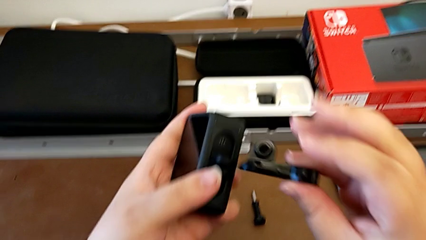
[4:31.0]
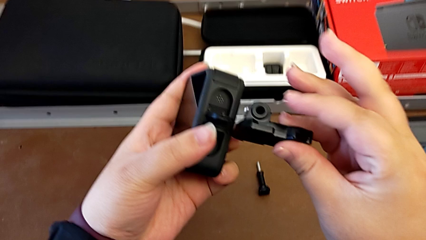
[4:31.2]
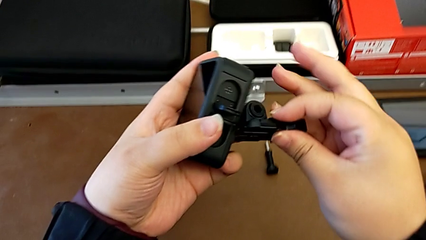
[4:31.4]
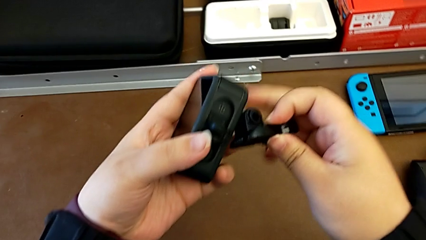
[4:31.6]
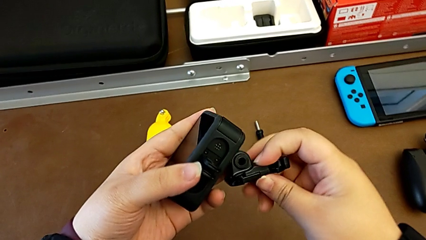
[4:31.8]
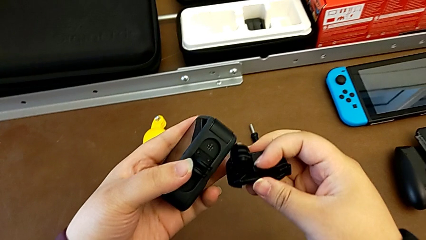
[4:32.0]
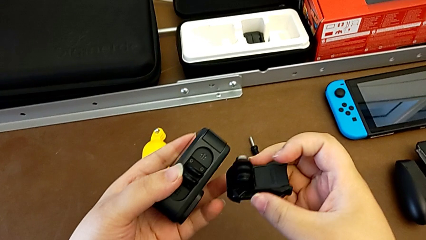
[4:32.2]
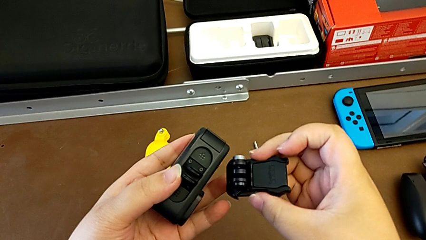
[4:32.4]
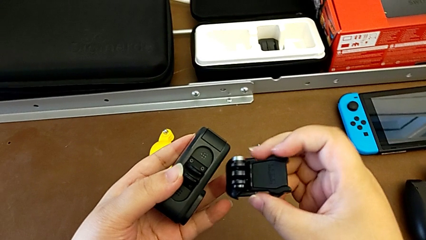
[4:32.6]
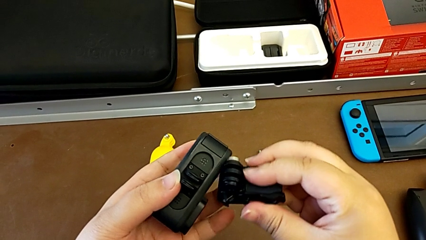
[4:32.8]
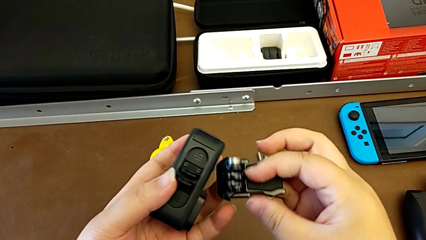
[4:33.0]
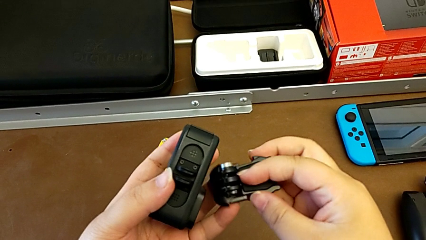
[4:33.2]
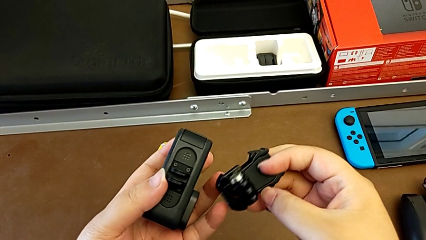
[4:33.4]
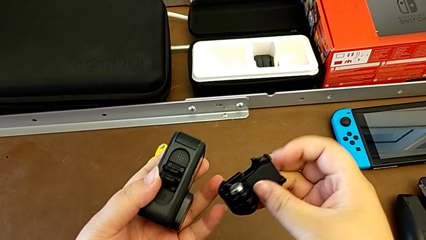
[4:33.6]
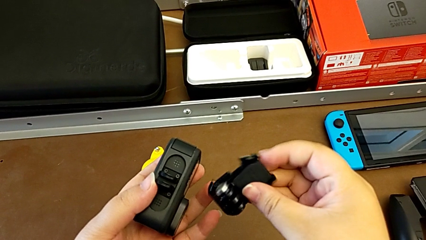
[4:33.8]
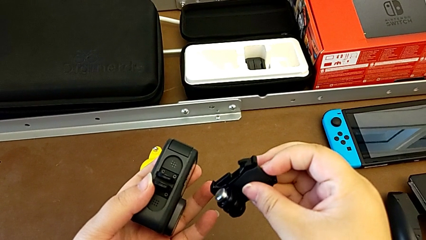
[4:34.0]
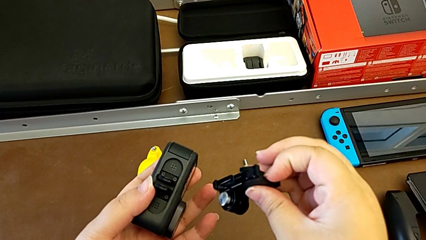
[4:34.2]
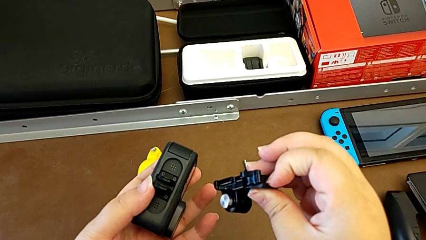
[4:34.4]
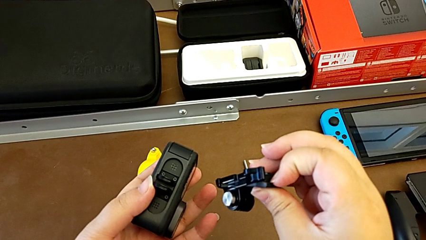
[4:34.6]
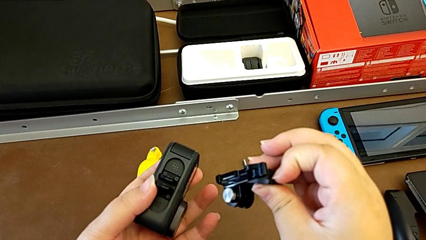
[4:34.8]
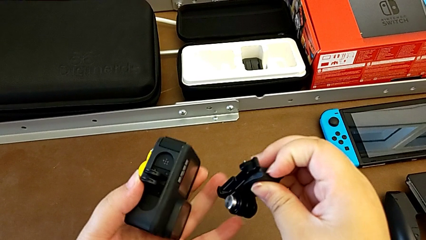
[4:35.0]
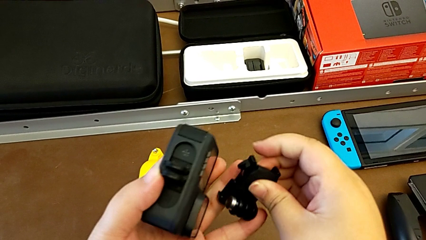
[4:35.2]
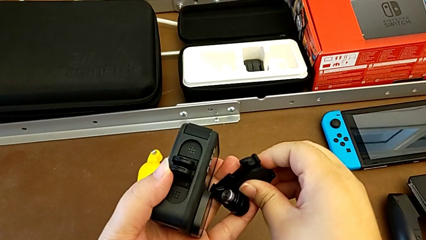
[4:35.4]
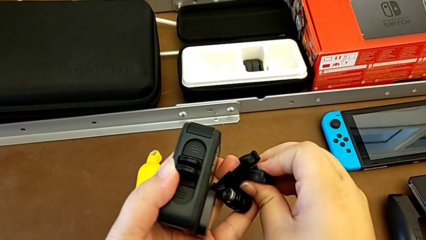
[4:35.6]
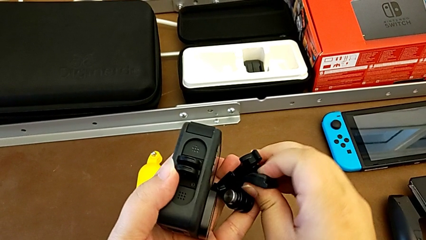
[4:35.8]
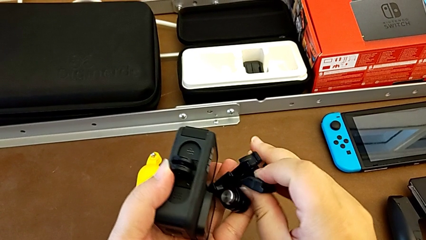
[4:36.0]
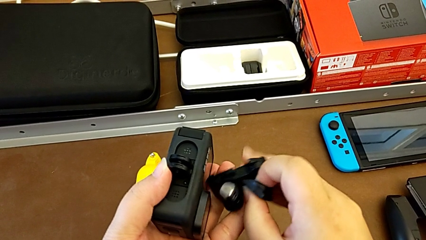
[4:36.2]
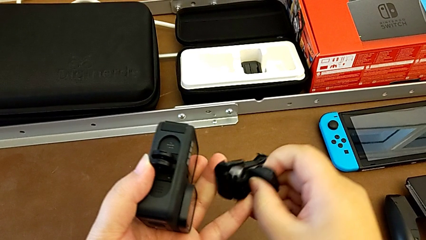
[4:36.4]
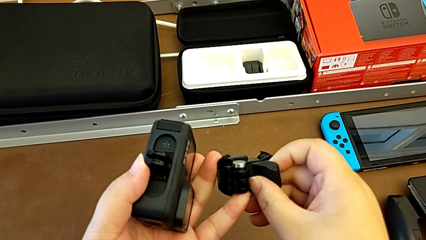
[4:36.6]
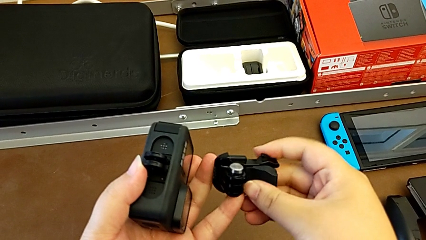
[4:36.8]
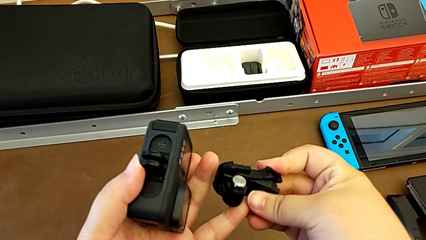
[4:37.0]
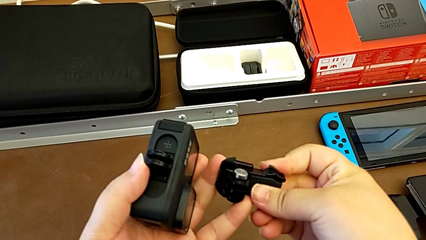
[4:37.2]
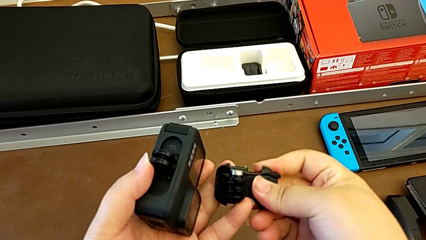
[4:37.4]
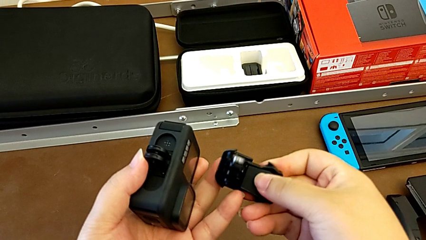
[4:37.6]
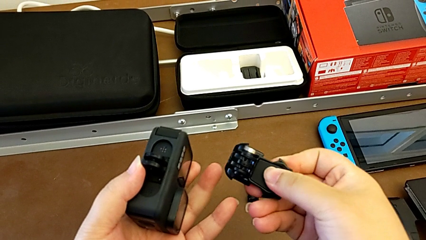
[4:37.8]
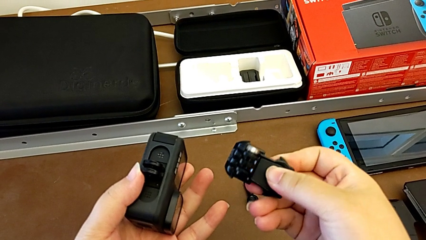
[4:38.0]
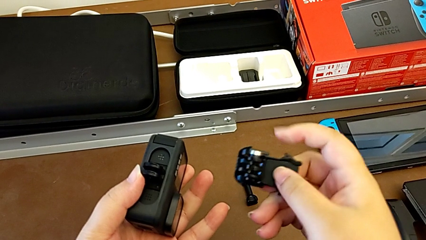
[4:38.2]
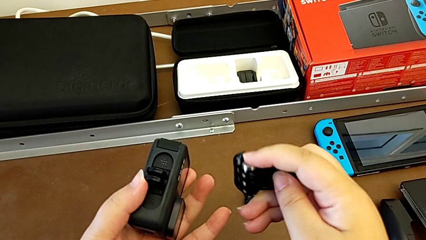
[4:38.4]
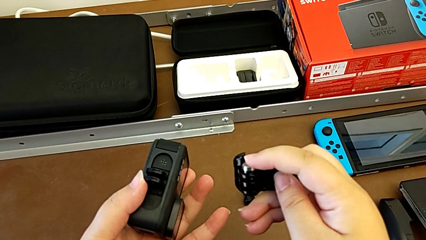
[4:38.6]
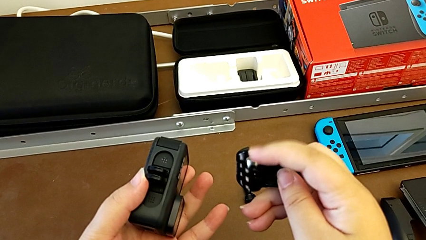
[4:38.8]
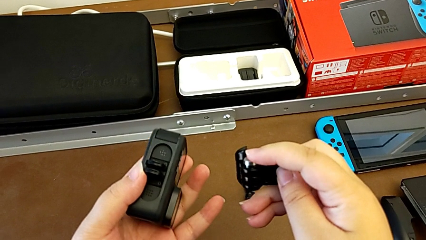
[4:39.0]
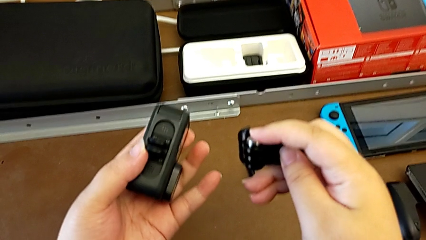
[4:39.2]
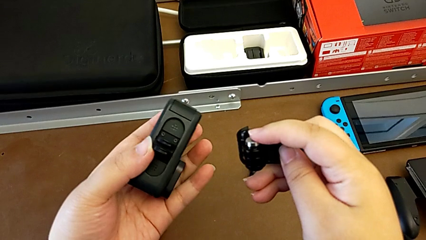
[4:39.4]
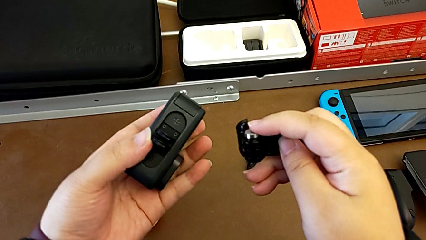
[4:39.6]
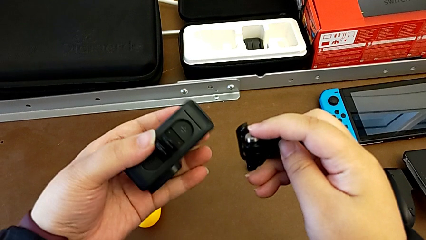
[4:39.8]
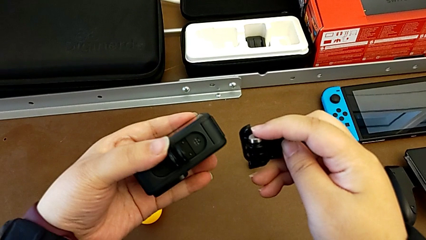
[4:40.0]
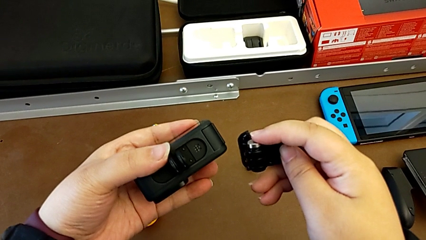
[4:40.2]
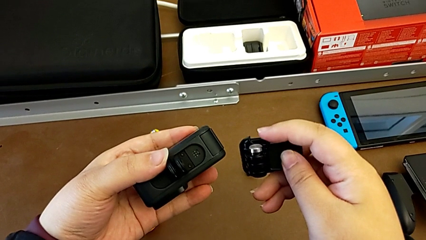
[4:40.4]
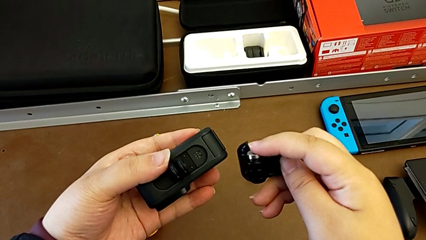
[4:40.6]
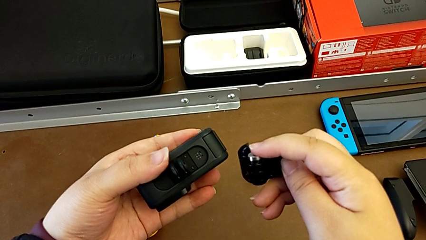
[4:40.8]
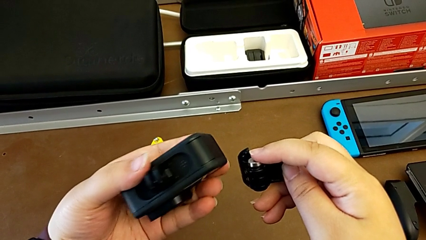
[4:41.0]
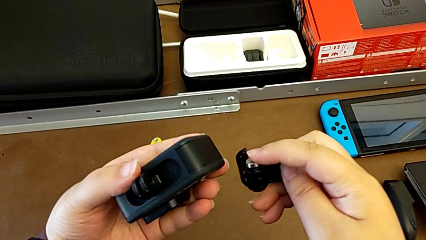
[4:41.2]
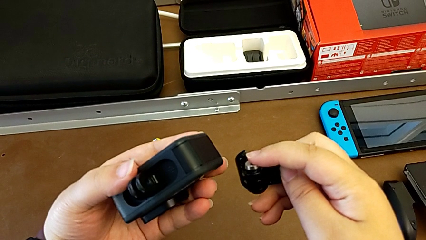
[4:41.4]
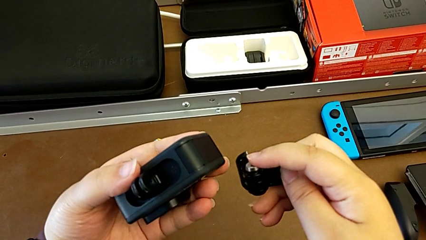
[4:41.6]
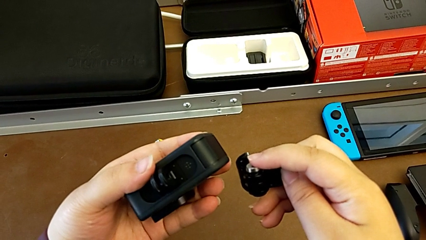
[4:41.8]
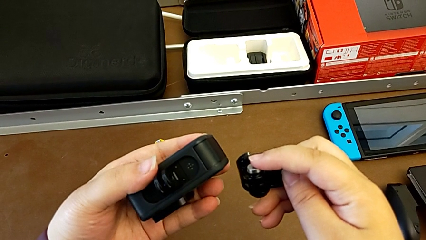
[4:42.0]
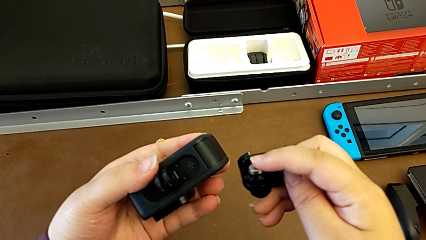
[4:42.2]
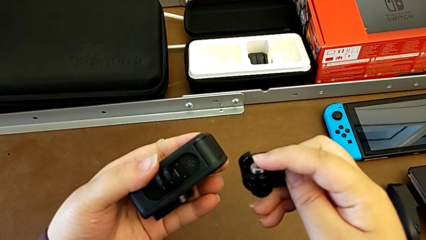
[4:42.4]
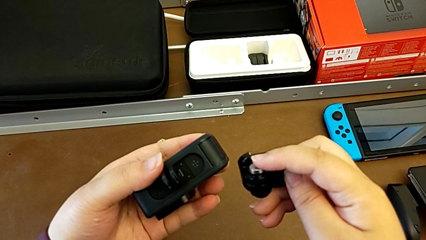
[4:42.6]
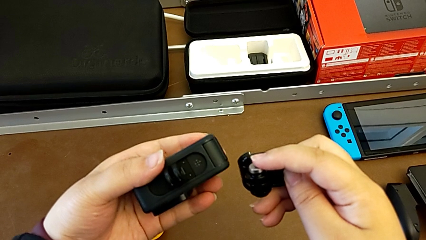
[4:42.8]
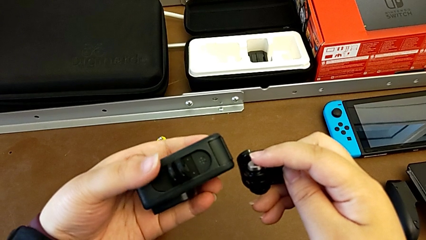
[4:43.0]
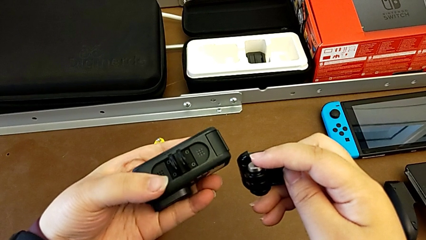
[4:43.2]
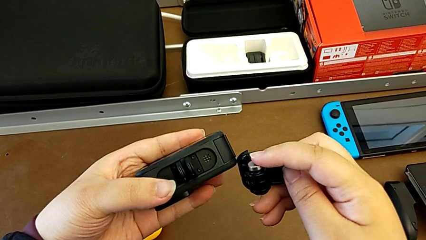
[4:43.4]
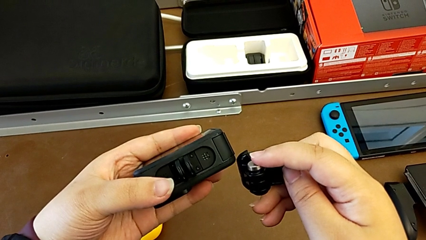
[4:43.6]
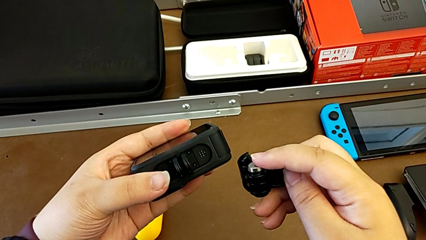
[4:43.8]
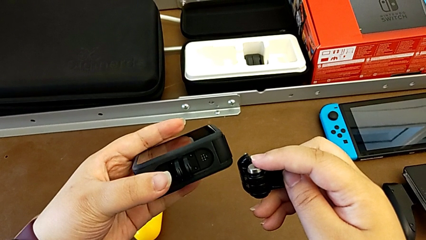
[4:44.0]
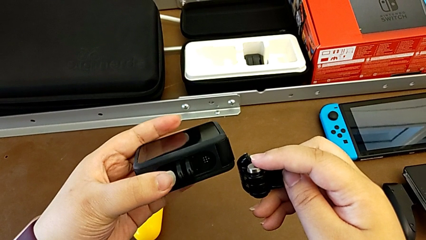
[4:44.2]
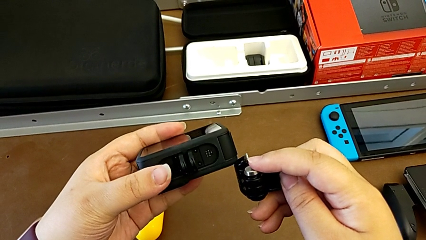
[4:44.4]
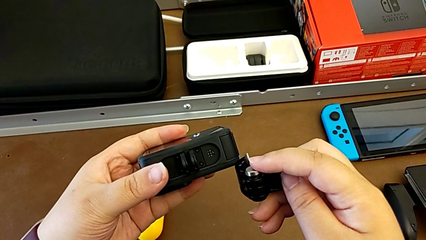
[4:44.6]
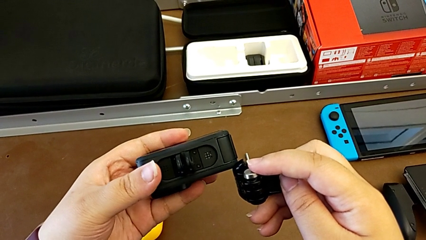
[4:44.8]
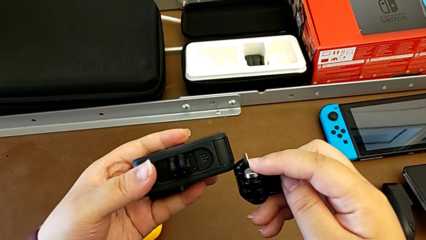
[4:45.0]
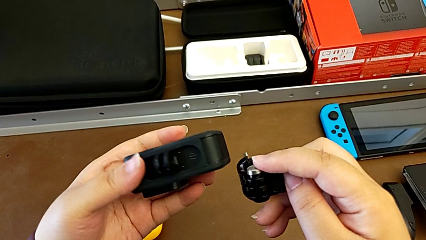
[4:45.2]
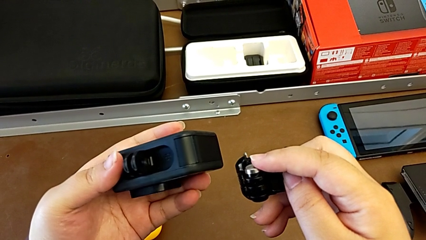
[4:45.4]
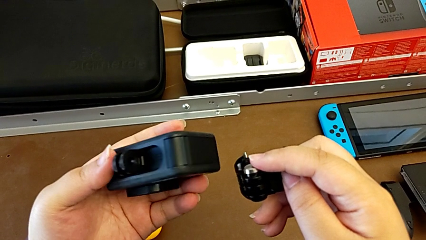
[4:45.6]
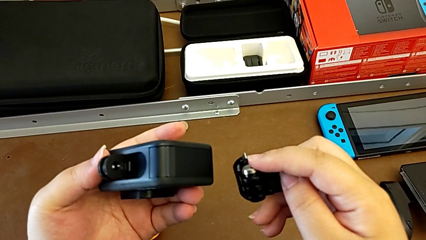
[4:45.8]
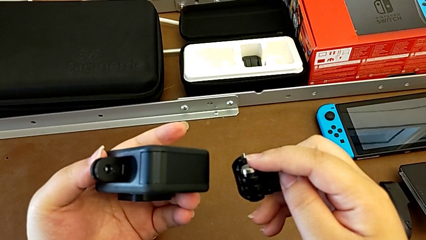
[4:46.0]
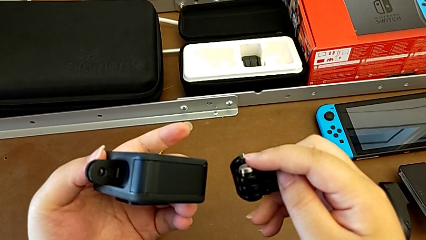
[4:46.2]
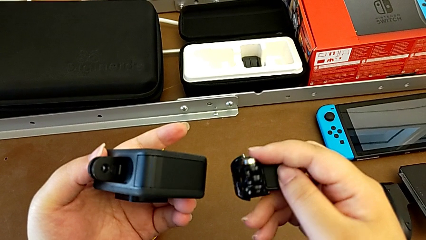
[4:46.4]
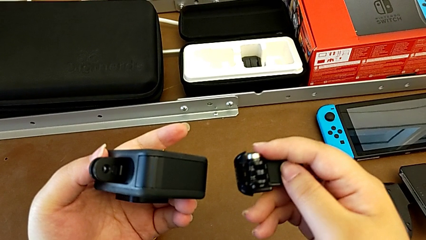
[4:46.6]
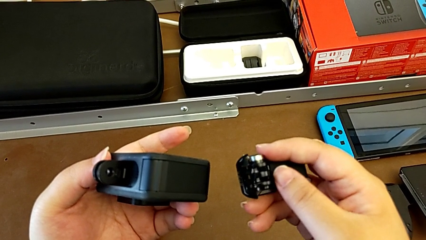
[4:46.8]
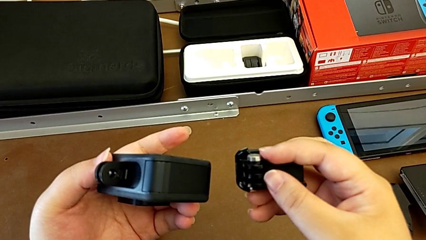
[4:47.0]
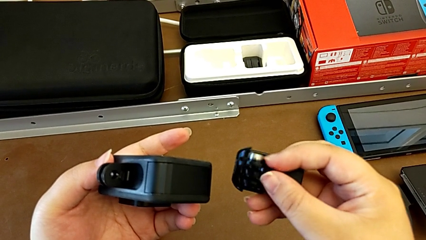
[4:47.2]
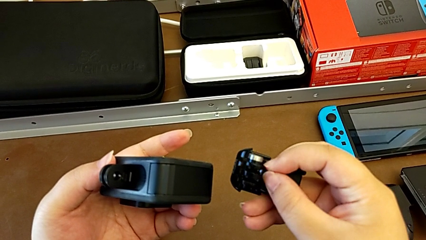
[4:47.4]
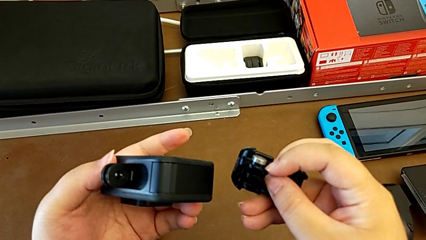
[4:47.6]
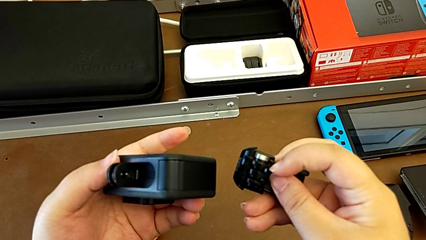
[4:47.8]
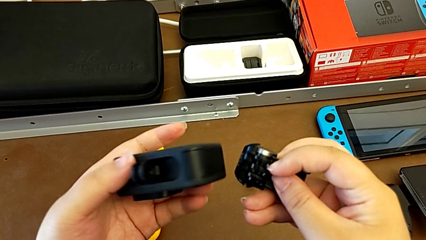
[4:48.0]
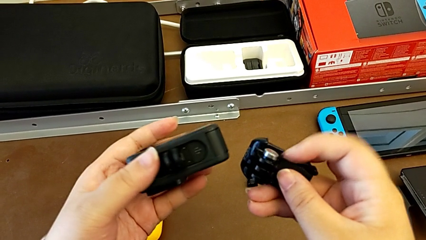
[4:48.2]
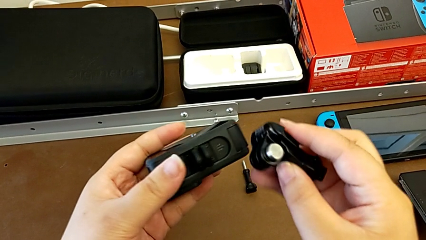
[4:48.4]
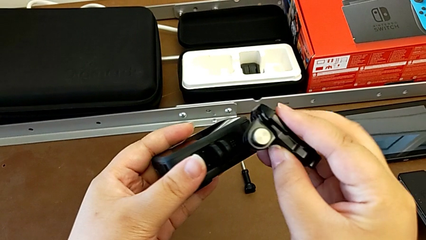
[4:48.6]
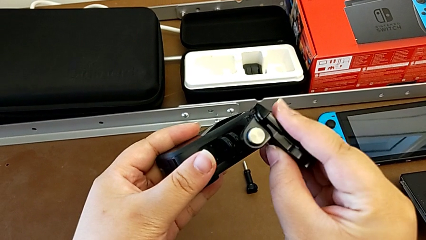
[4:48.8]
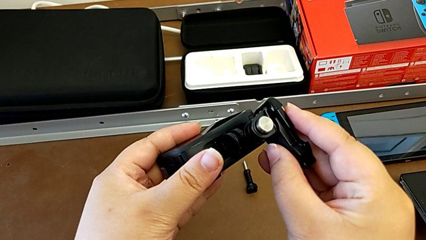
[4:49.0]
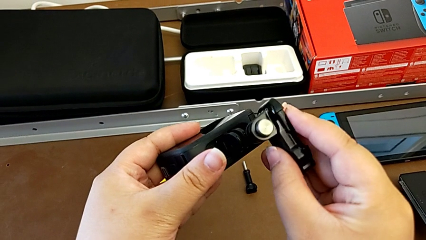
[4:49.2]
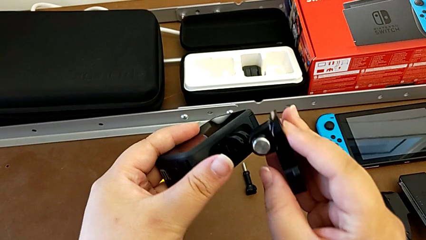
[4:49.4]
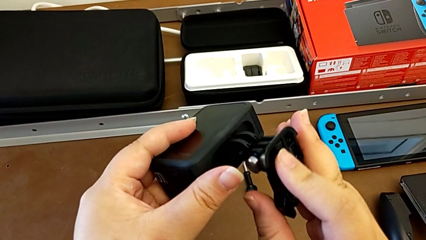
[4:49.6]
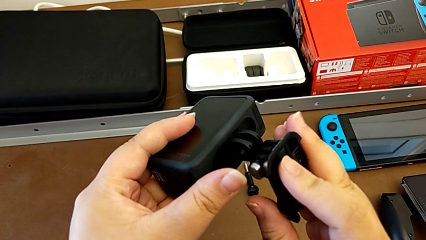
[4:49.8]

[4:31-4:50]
The camera wearer is attaching the GoPro to the strap. They hold the GoPro.
